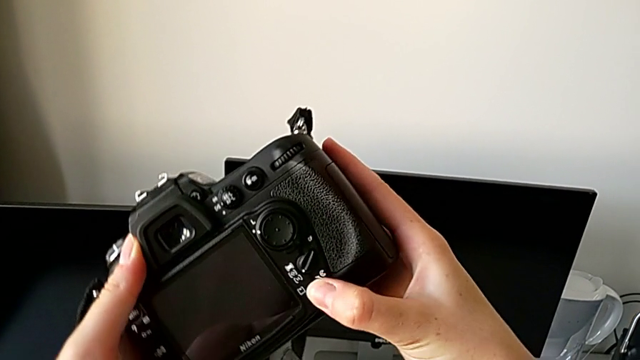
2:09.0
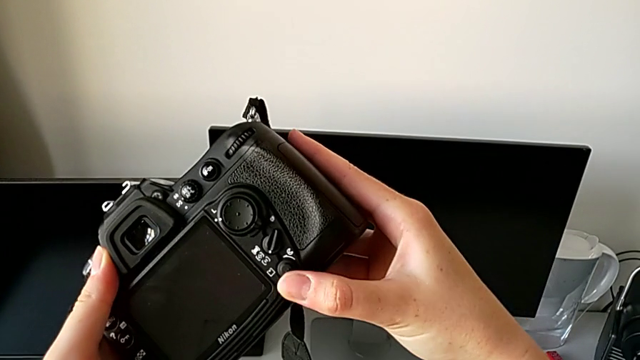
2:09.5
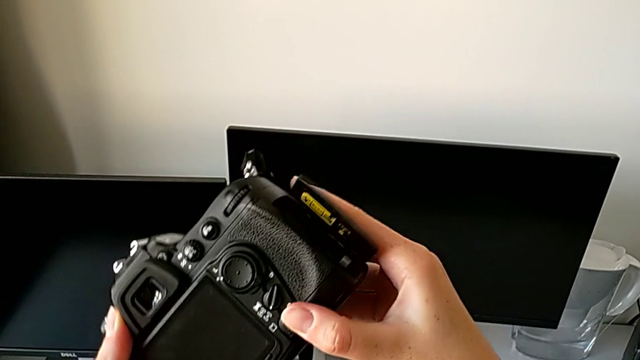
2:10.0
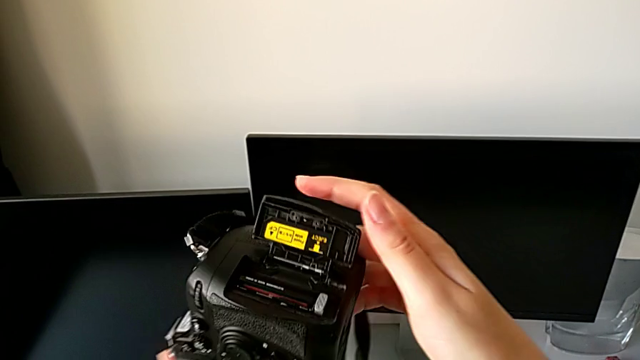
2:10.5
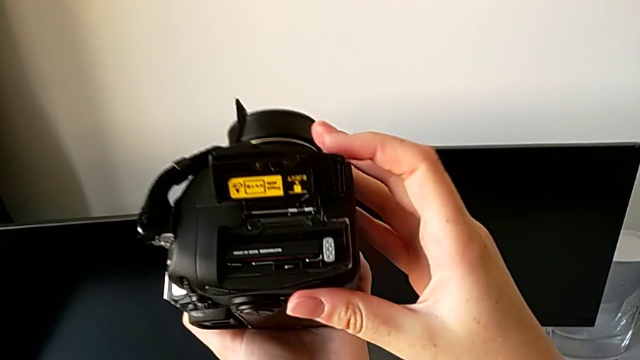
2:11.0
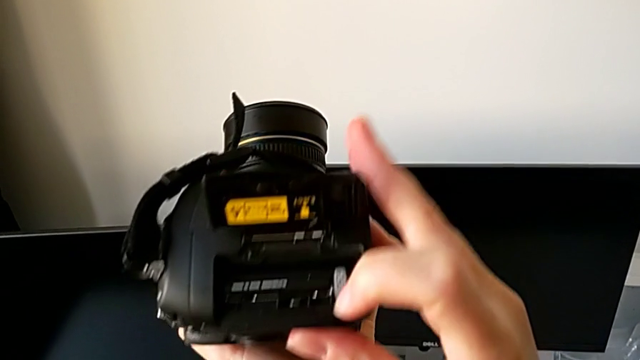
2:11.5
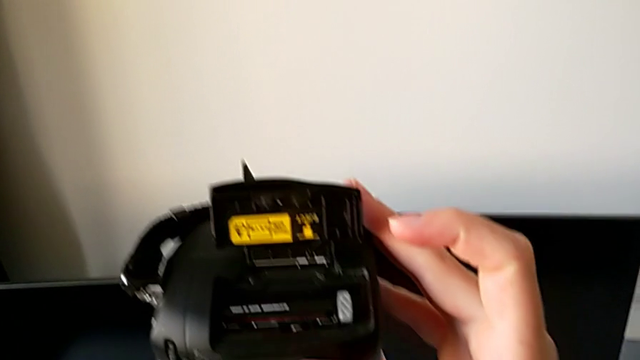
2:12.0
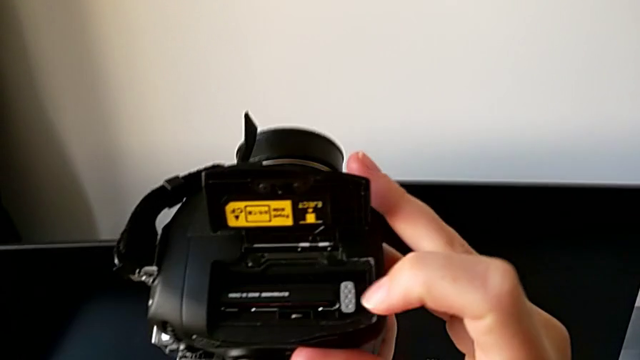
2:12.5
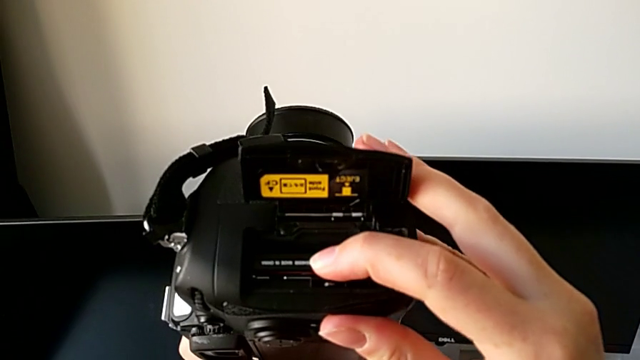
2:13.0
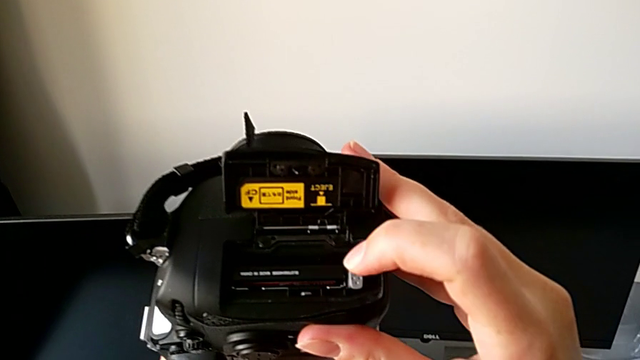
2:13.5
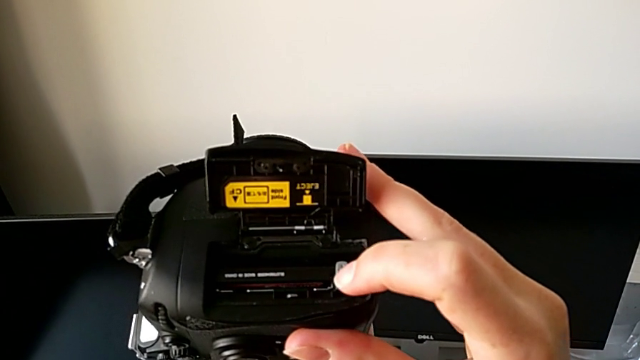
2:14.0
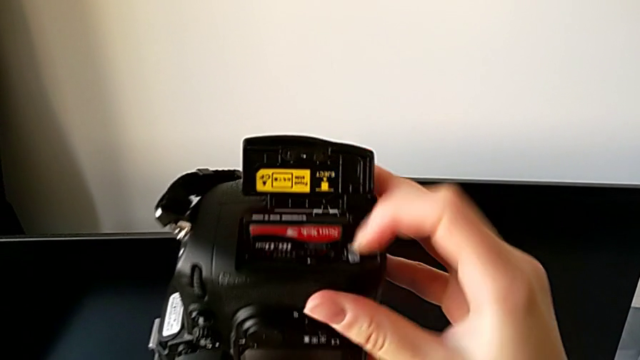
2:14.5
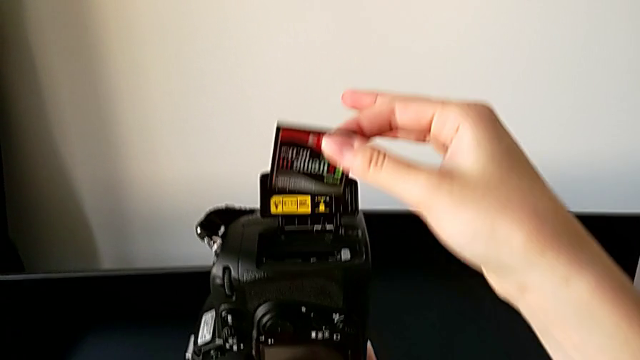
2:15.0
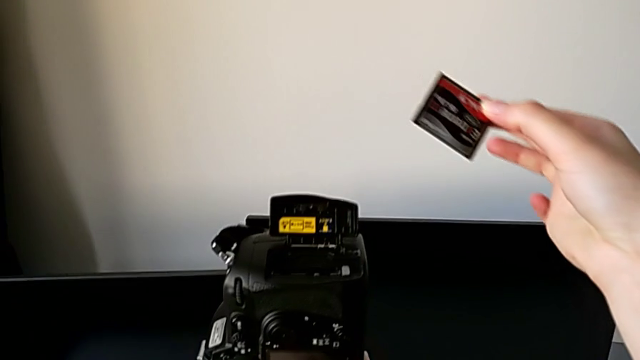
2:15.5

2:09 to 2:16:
The camera wearer is removing the SD card from the DSLR. They press the rotary switch, rotate the DSLR, inspect the SD card, press the release button and withdraw the SD card.

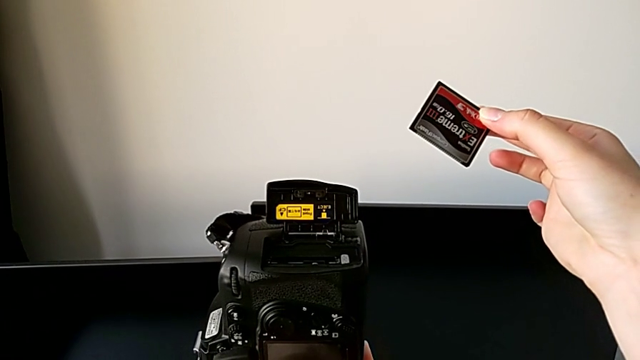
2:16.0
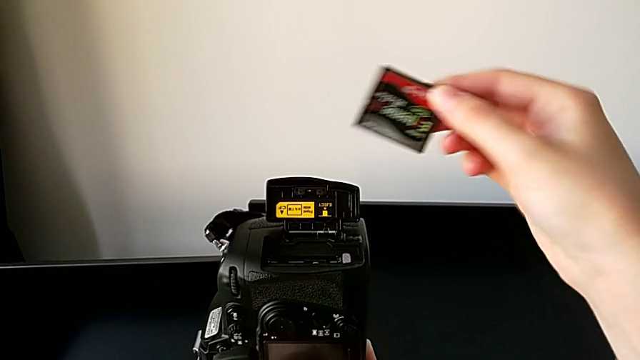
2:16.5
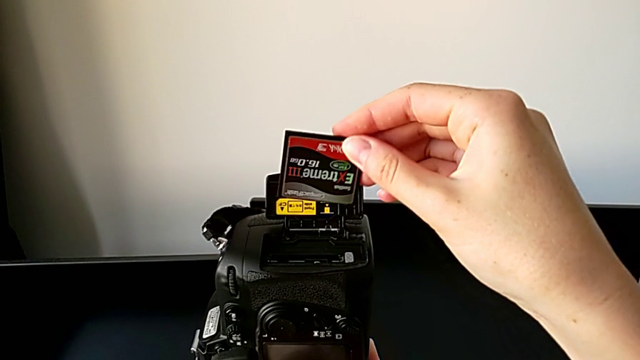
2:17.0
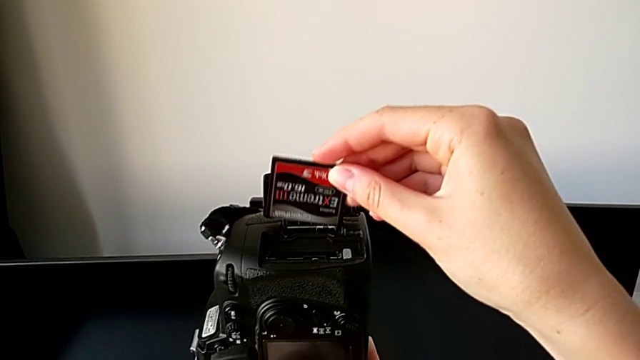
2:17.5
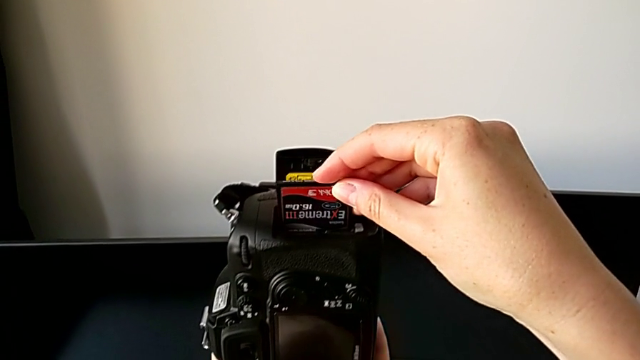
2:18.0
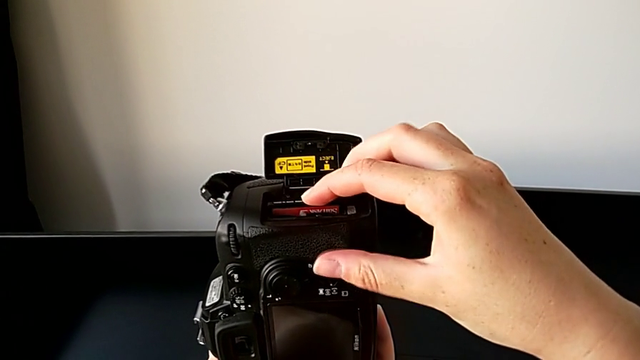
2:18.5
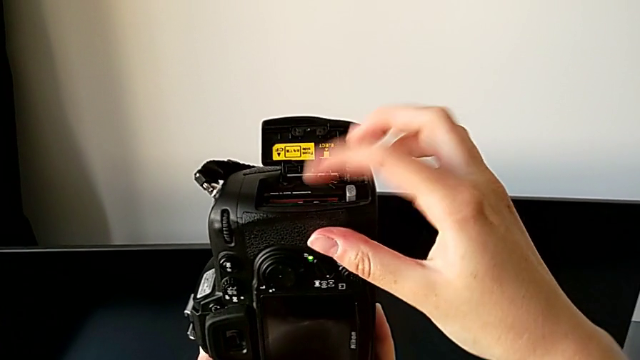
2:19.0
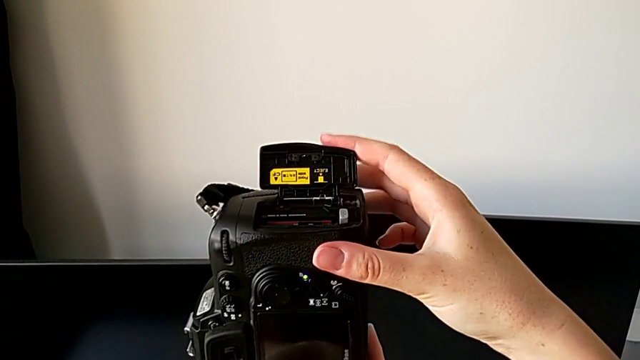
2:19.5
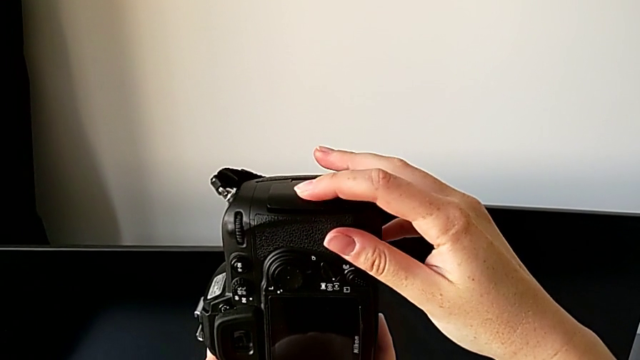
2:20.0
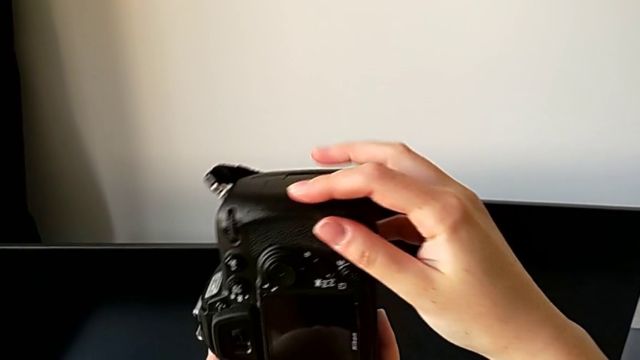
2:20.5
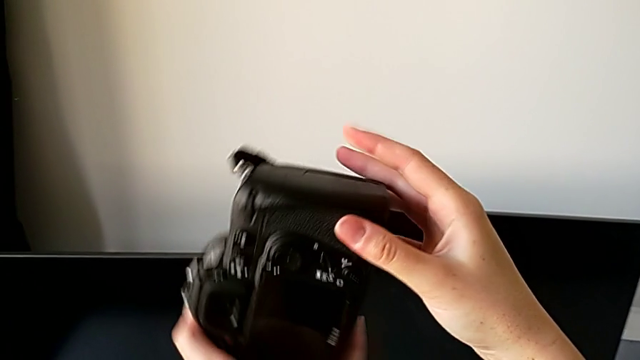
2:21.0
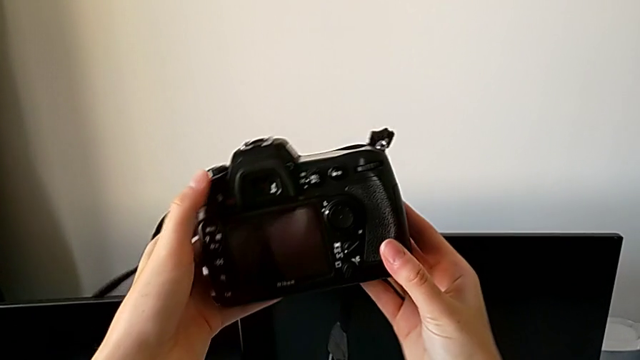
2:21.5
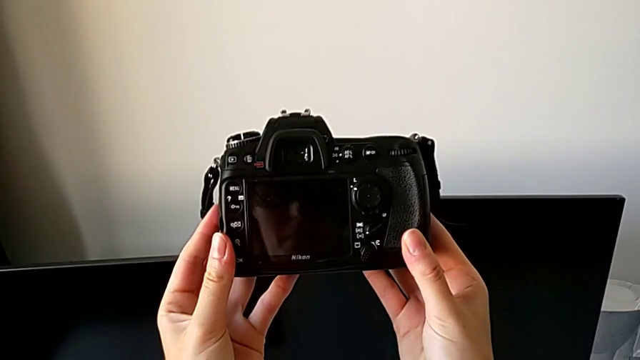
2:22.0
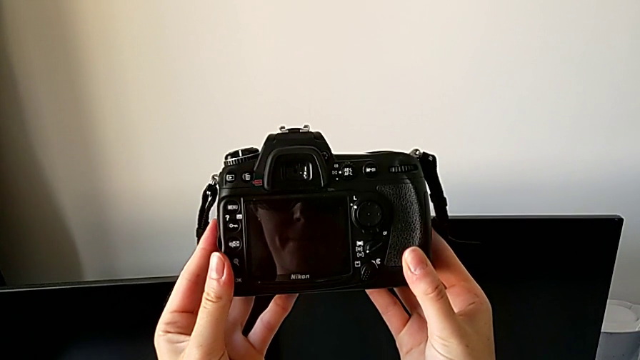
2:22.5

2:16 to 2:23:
The camera wearer inserts the SD card into the DSLR. They insert the SD card, close the lid and rotate the DSLR.
